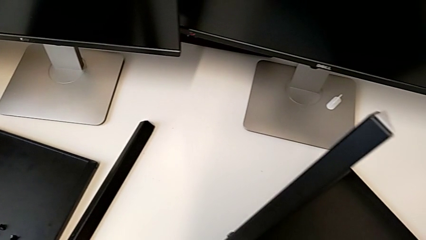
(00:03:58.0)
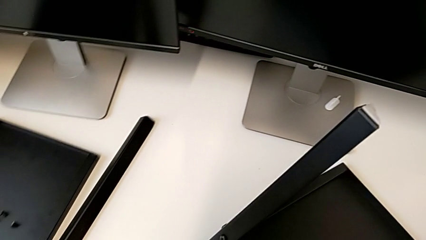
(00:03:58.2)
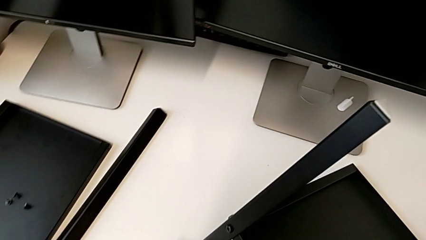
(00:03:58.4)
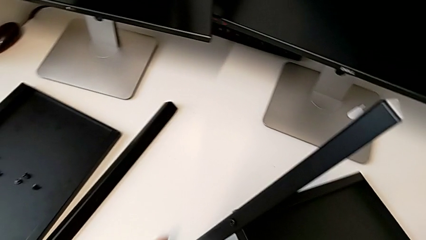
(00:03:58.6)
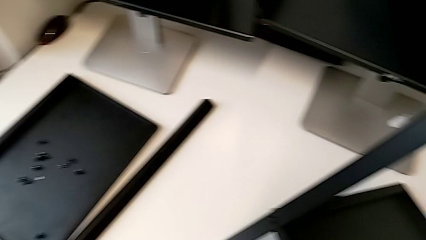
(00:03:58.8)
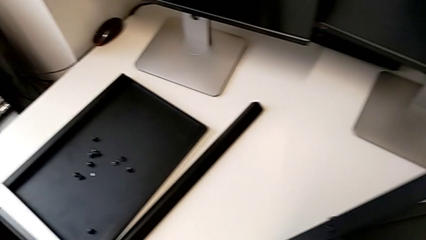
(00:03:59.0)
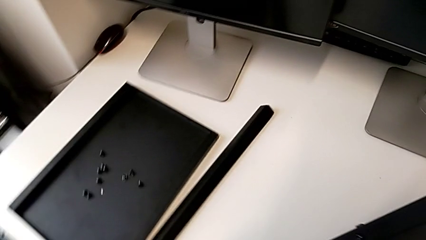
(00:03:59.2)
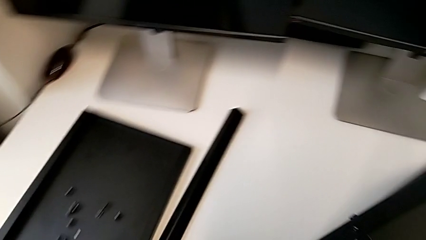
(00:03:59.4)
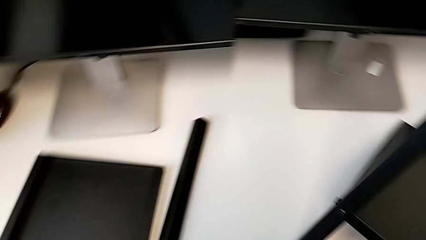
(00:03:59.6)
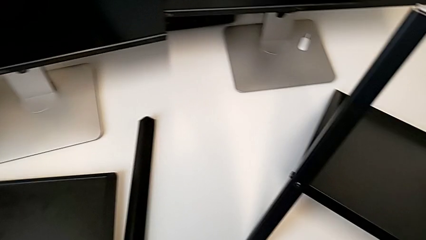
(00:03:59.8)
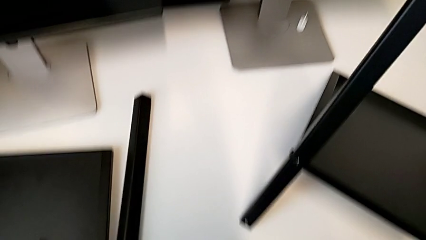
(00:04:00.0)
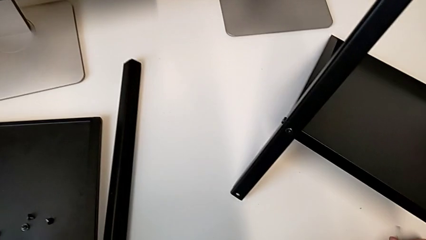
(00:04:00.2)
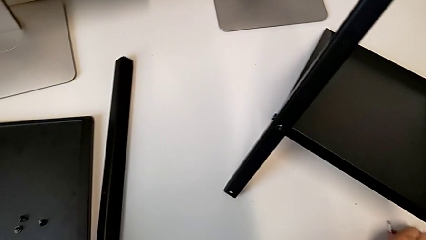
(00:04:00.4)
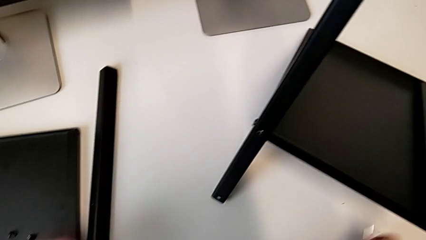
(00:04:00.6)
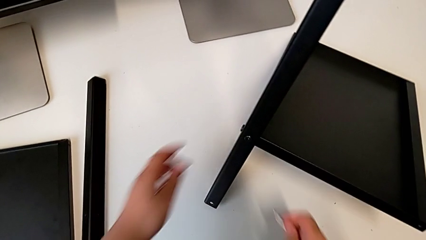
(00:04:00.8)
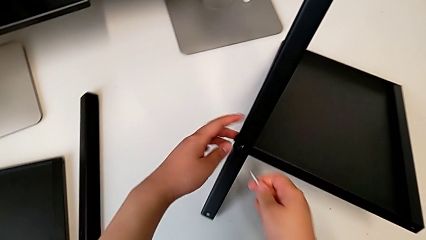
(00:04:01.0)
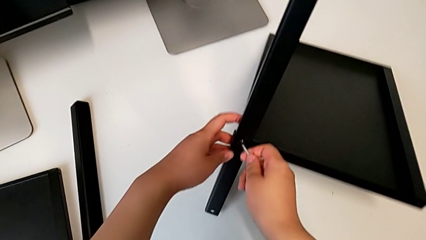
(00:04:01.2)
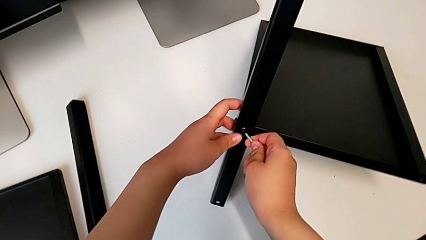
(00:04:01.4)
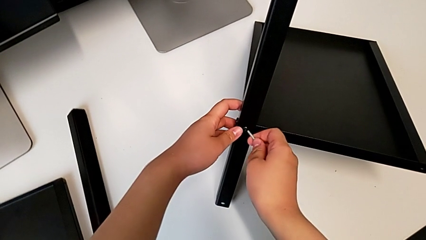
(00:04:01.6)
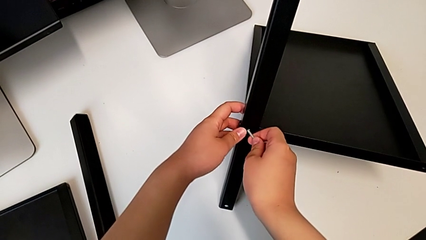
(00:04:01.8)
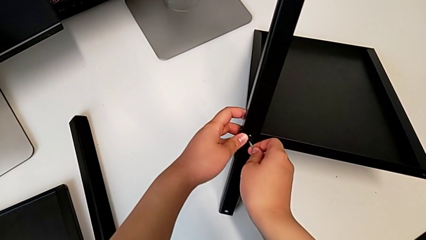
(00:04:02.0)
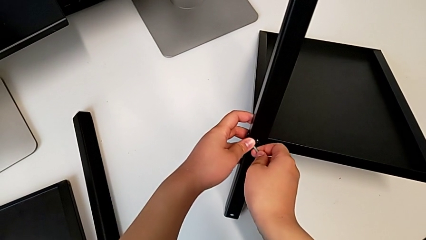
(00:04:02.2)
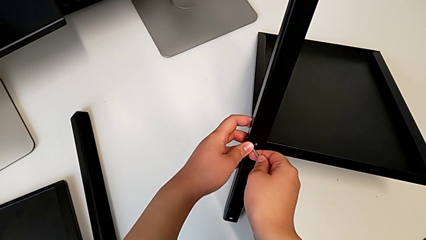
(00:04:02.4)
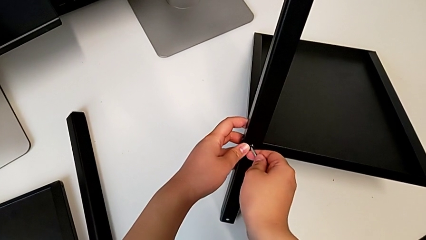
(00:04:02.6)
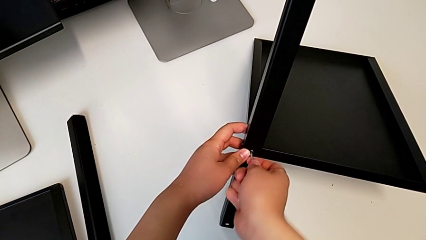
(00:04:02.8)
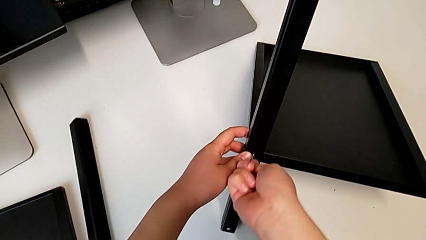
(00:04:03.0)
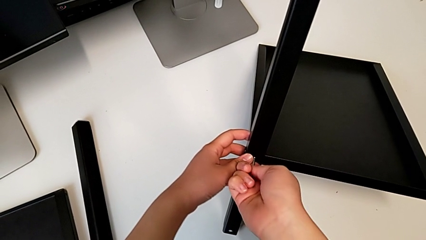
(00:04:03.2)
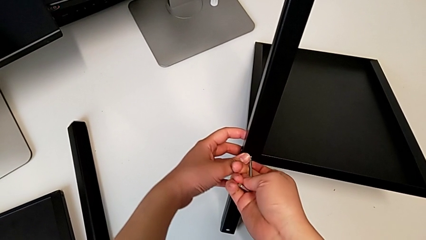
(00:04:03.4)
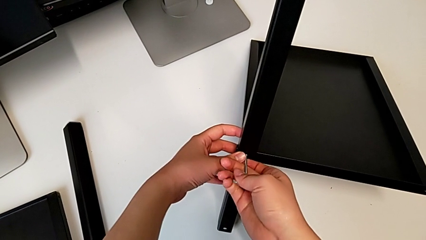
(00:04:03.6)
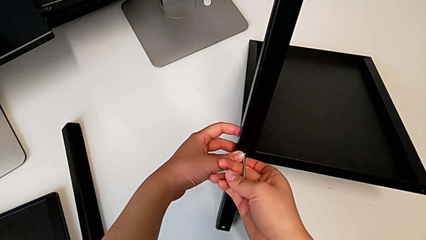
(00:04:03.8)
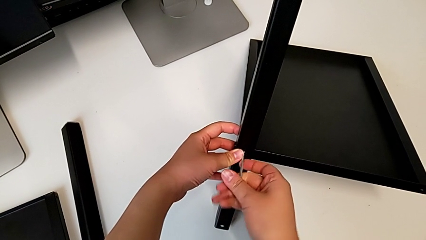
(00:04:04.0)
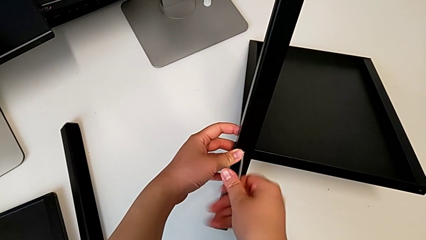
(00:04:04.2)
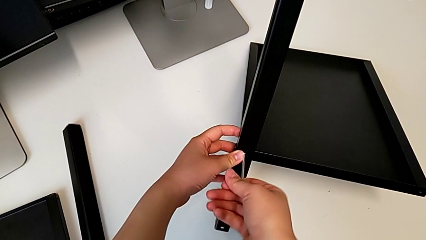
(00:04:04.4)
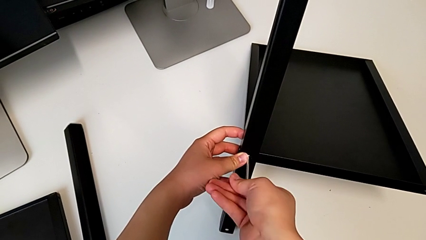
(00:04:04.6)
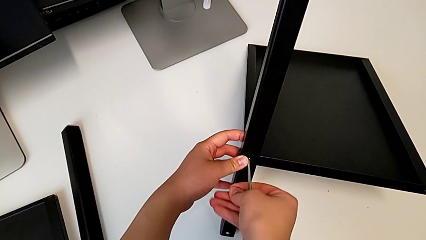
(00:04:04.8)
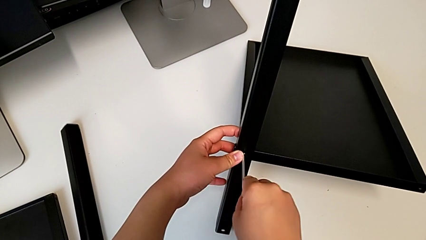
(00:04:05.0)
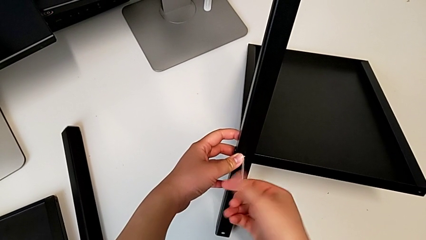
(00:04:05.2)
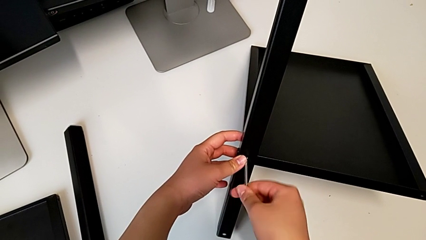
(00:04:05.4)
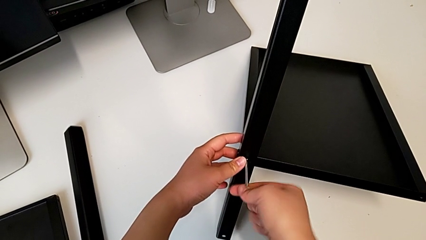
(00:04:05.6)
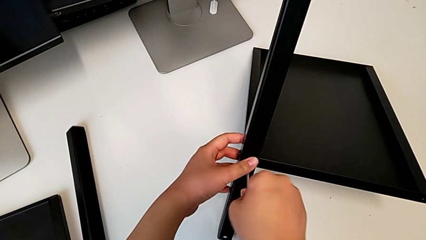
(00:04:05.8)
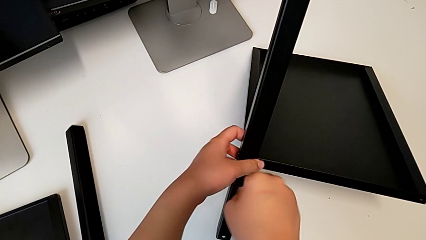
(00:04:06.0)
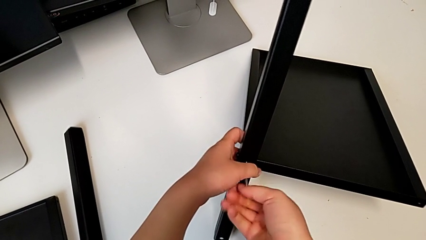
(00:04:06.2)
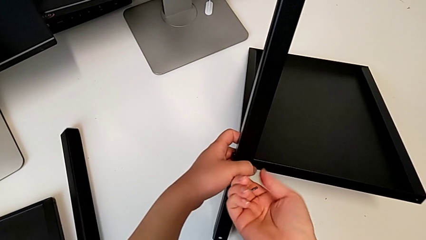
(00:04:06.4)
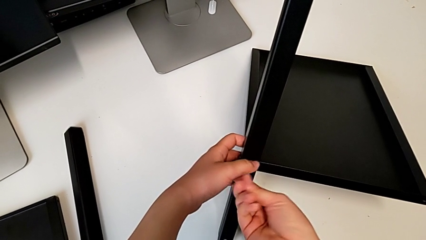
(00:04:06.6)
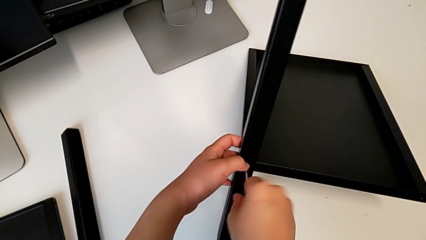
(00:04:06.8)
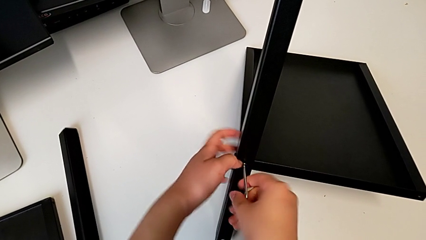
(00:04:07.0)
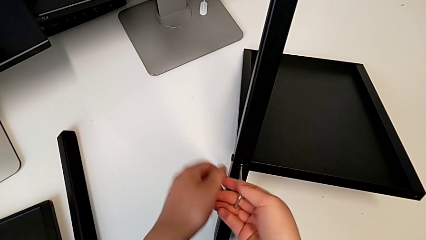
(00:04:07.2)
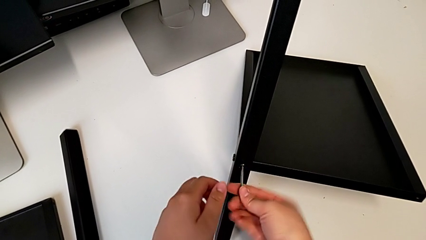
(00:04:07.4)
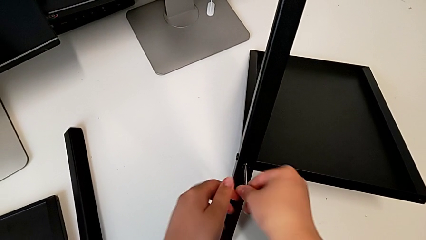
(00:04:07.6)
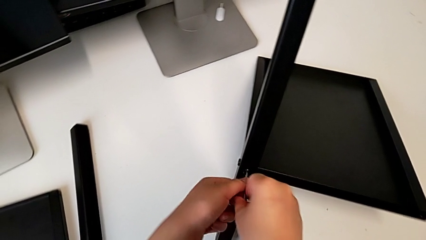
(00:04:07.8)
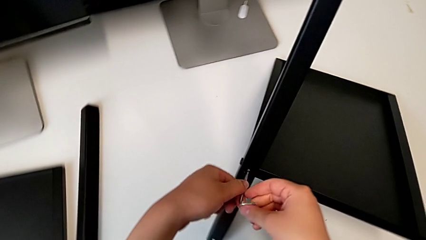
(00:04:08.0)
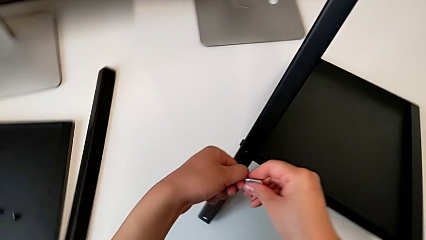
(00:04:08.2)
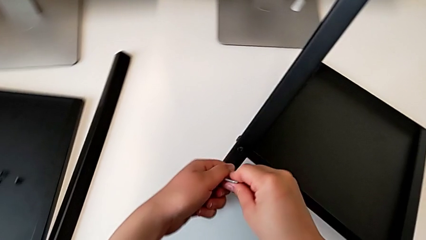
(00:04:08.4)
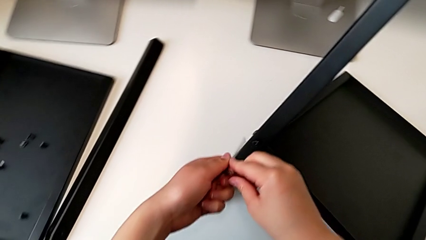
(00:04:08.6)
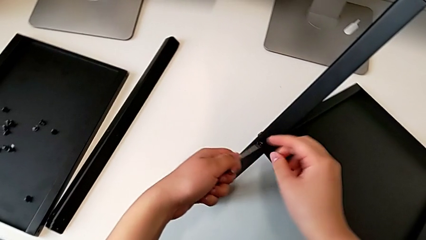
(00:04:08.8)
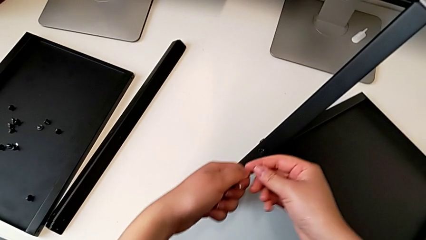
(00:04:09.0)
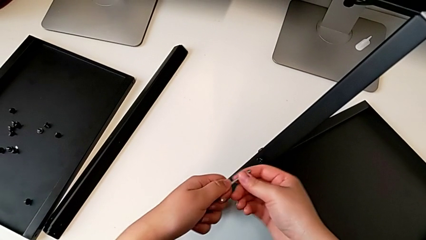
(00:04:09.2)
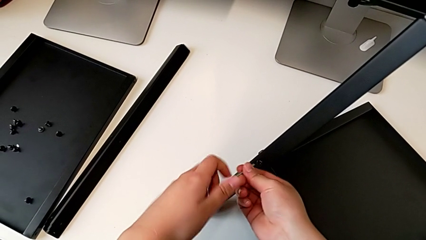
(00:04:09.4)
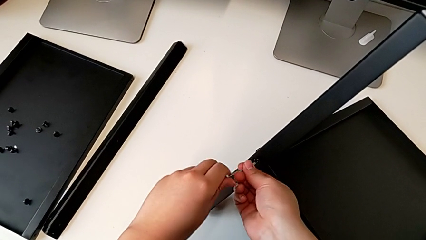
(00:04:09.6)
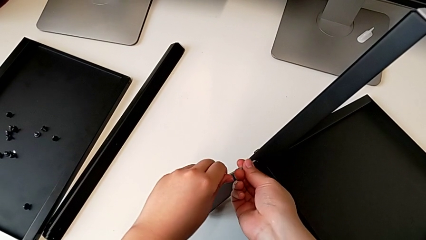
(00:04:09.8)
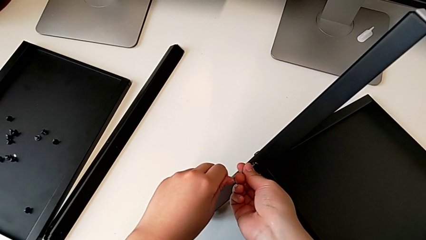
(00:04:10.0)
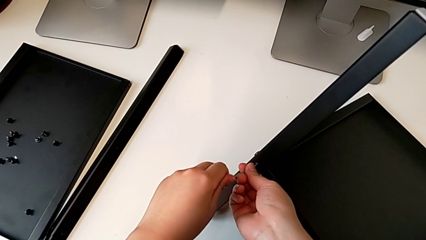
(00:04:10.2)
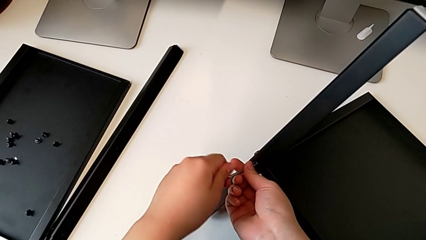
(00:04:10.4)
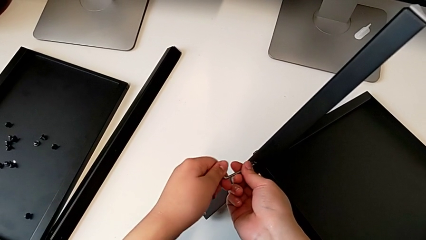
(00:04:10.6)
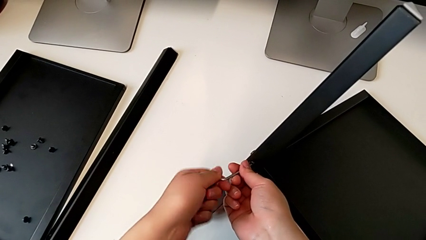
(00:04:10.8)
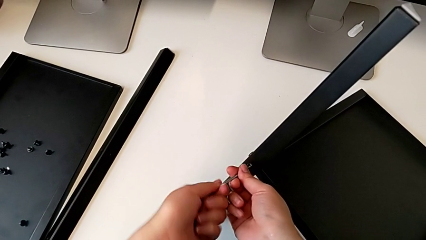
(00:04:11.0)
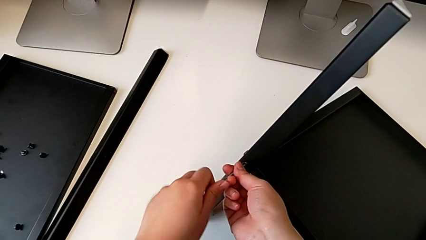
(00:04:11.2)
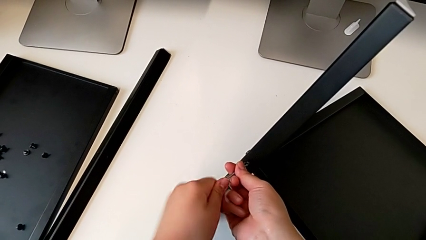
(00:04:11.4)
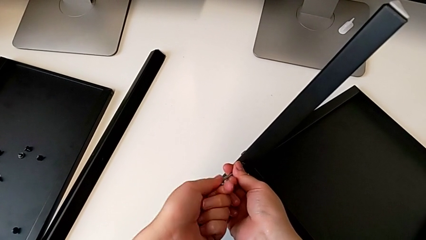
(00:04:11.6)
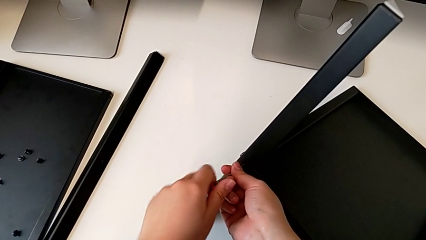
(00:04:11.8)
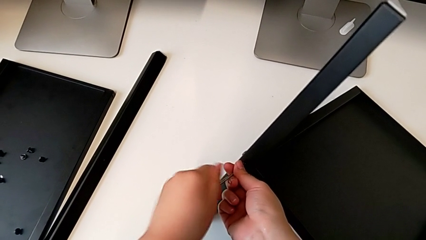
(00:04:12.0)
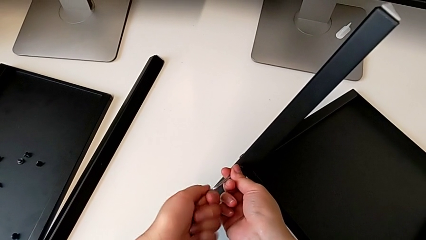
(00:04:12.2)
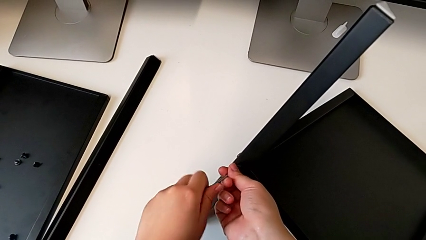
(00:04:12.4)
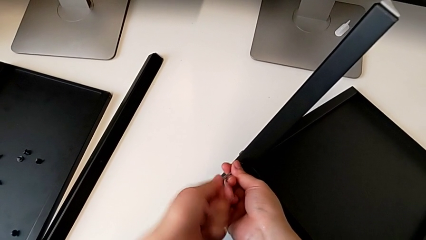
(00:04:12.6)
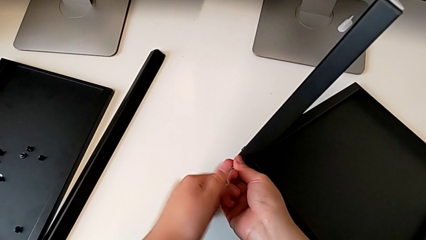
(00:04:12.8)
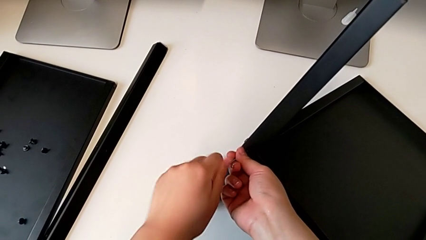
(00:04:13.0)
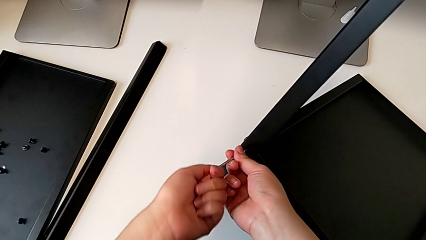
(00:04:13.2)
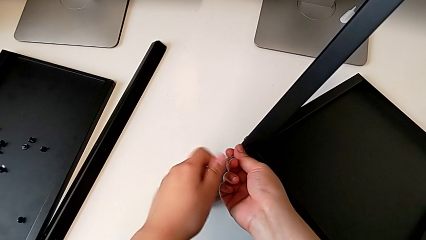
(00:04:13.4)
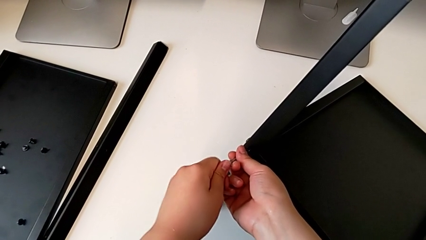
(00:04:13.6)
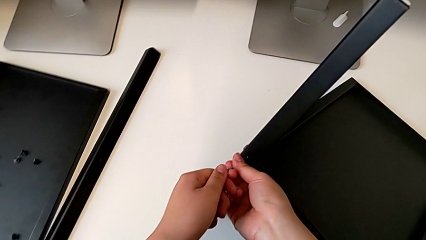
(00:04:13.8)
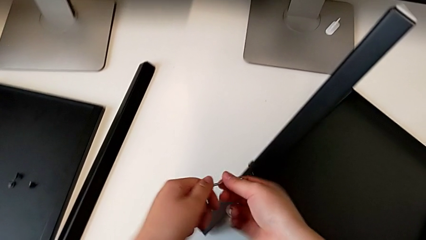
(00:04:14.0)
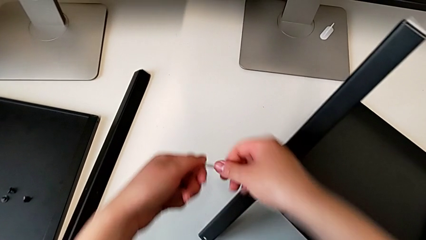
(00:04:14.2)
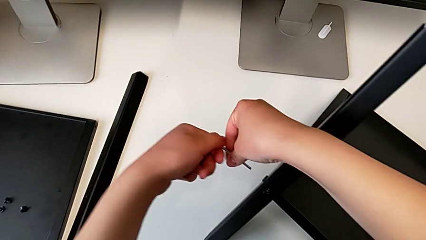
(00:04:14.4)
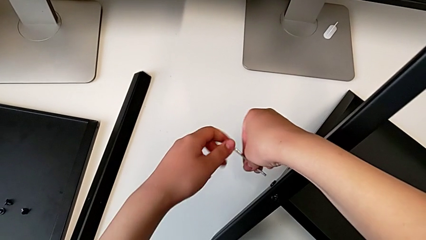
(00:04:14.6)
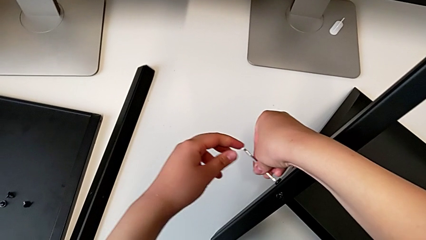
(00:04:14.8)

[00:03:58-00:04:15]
The camera wearer is disassembling the fourth leg of the furniture. They place the hex socket head, insert the Allen wrench, unscrew the hex socket head, withdraw the Allen wrench, insert it, unscrew the hex socket head and withdraw the Allen wrench.
